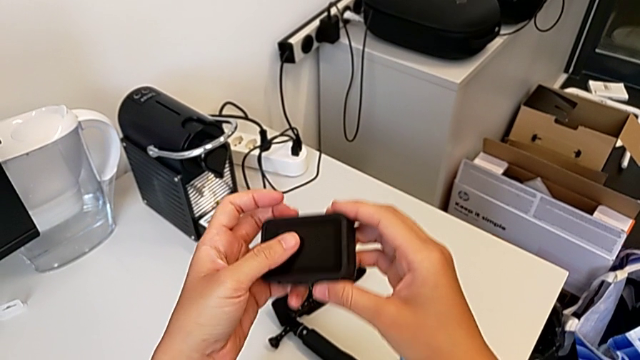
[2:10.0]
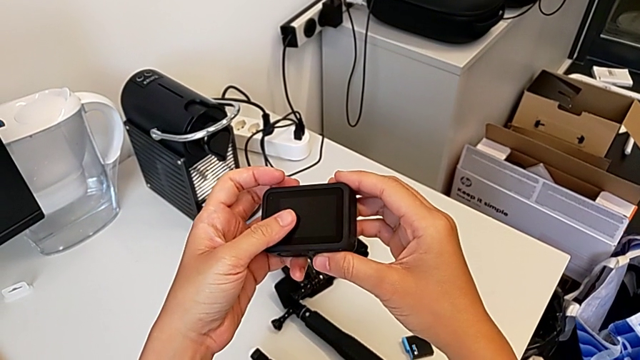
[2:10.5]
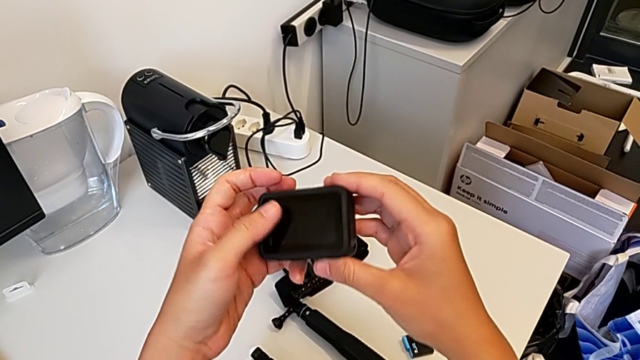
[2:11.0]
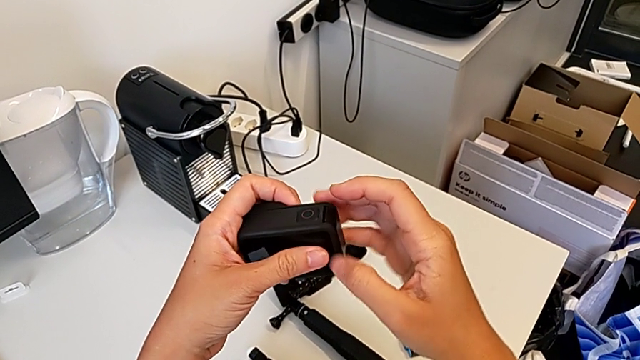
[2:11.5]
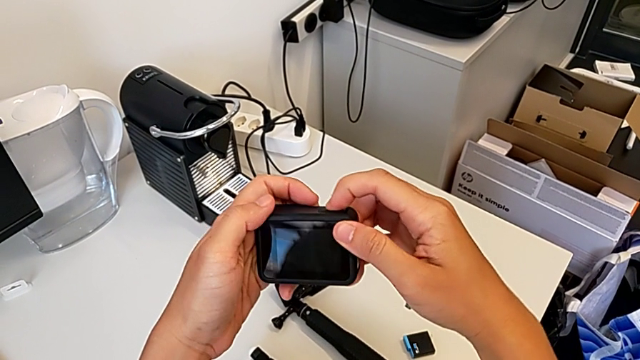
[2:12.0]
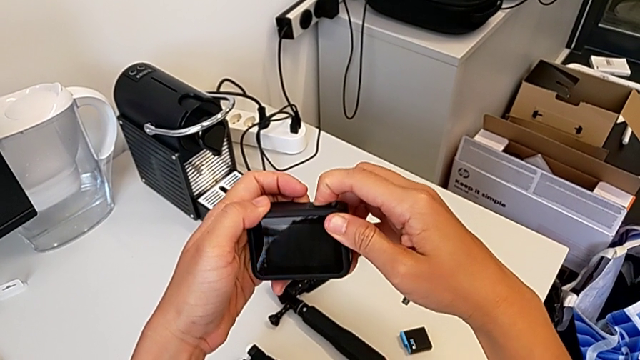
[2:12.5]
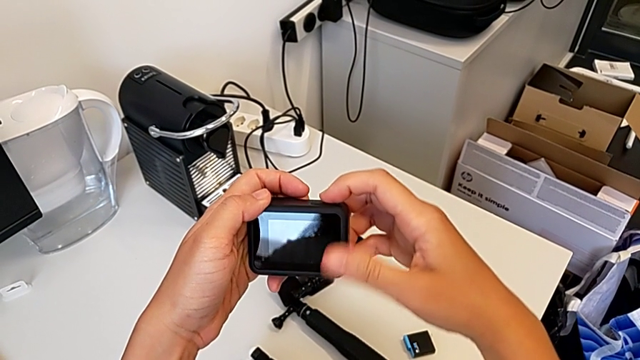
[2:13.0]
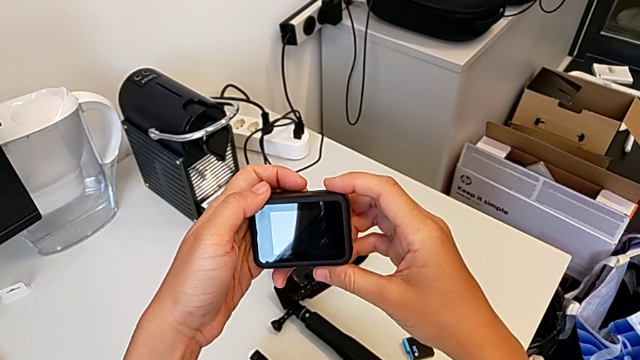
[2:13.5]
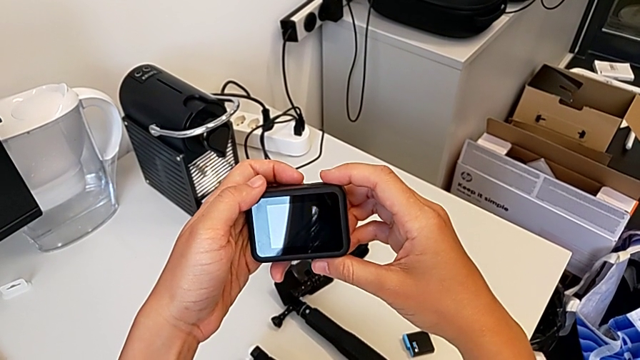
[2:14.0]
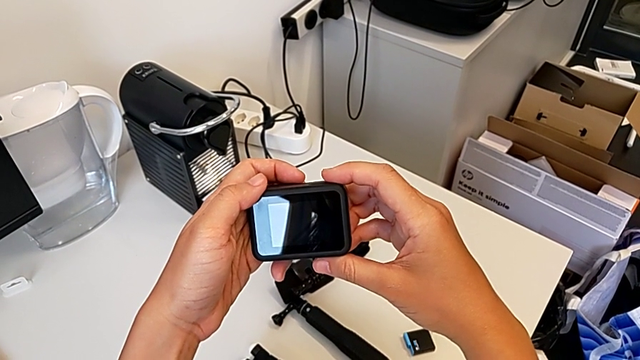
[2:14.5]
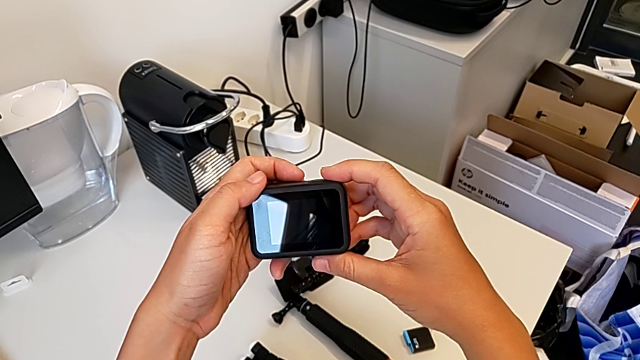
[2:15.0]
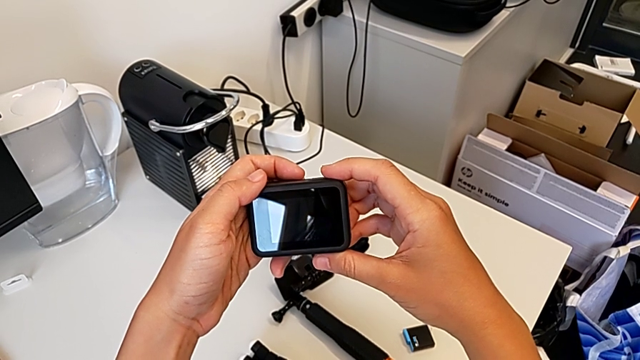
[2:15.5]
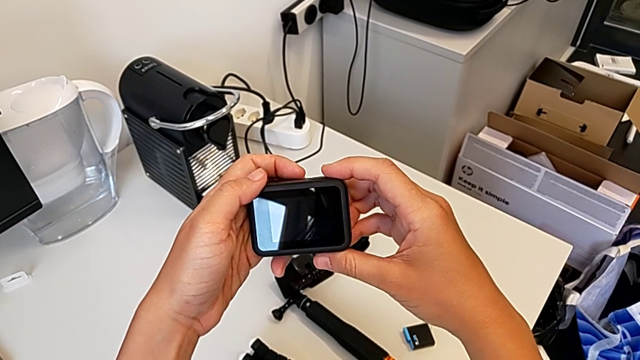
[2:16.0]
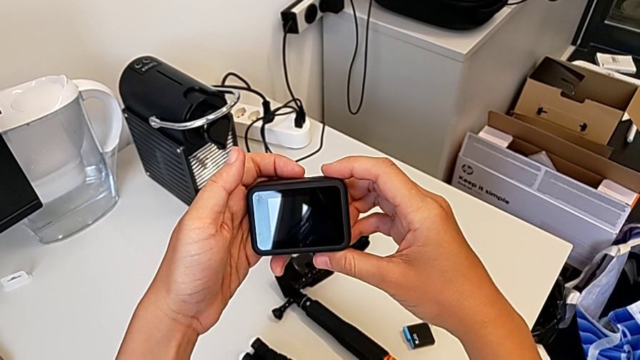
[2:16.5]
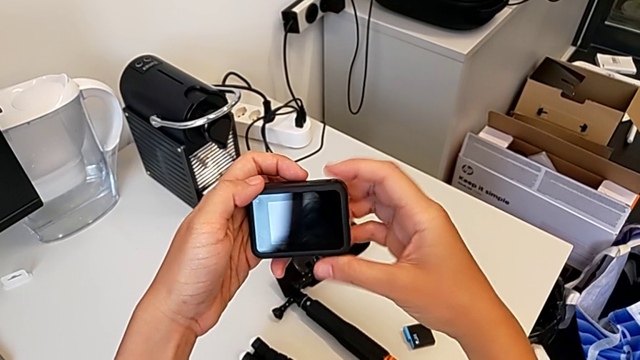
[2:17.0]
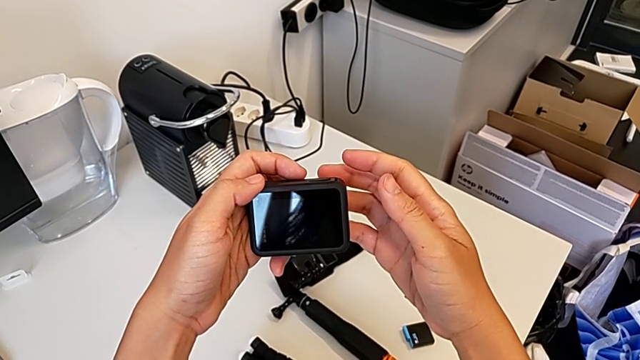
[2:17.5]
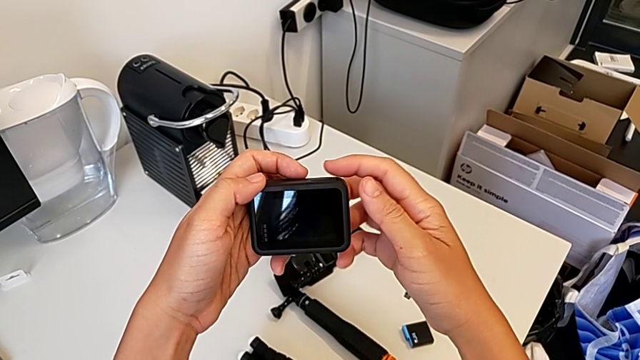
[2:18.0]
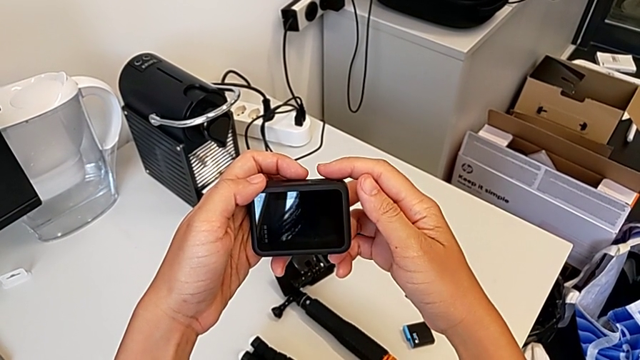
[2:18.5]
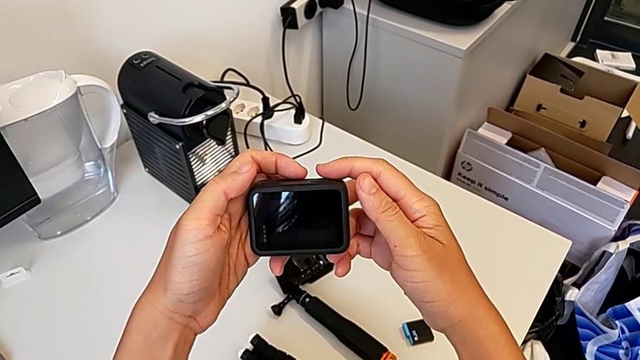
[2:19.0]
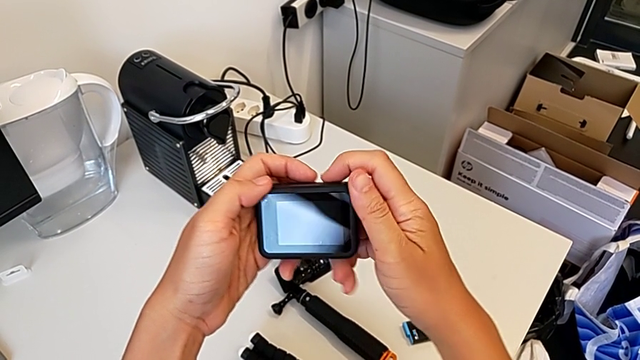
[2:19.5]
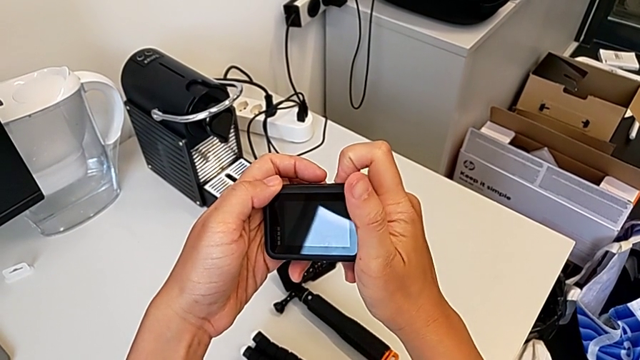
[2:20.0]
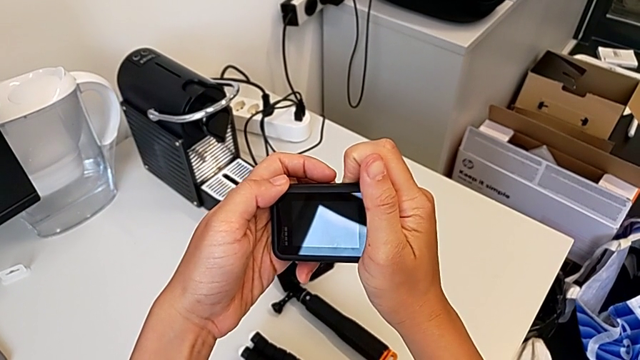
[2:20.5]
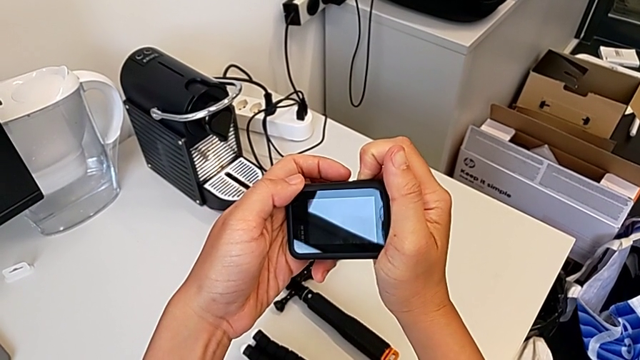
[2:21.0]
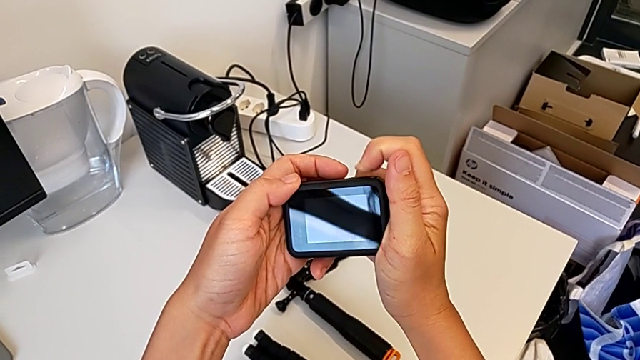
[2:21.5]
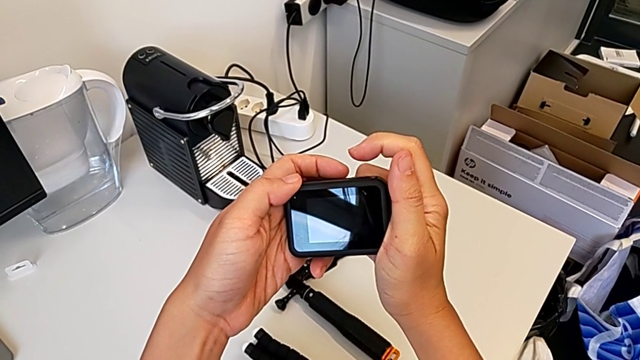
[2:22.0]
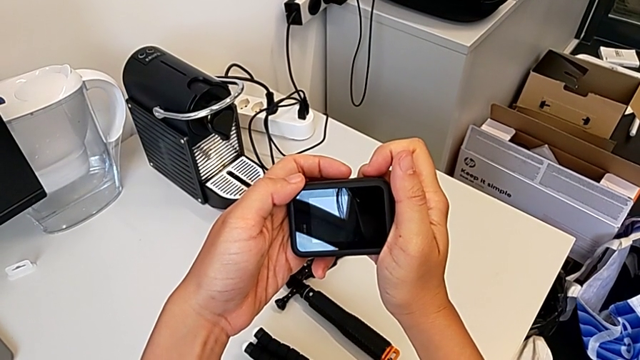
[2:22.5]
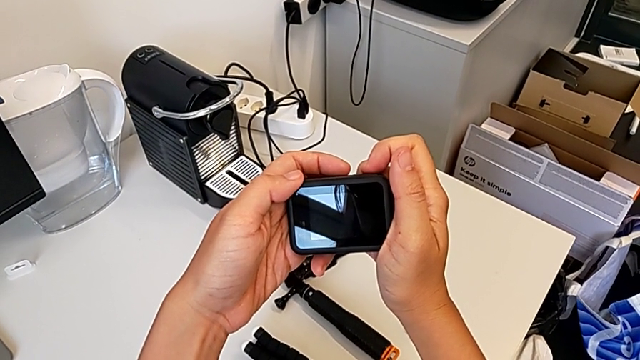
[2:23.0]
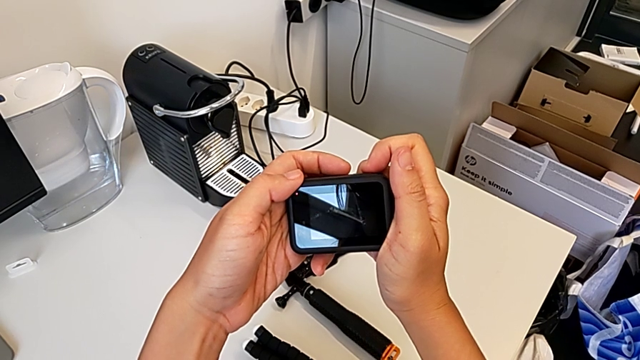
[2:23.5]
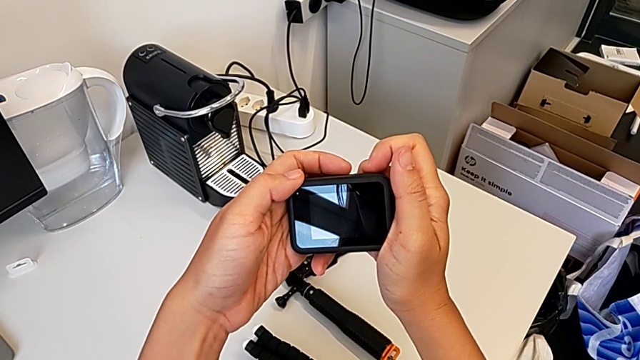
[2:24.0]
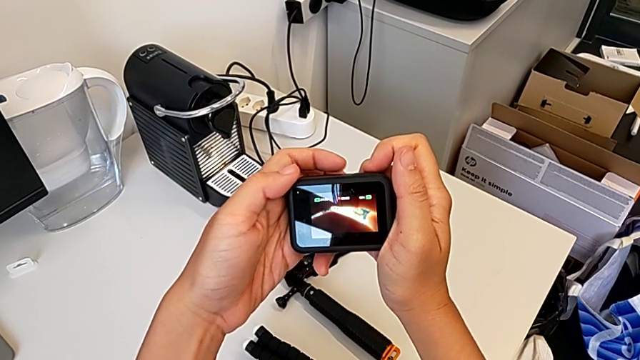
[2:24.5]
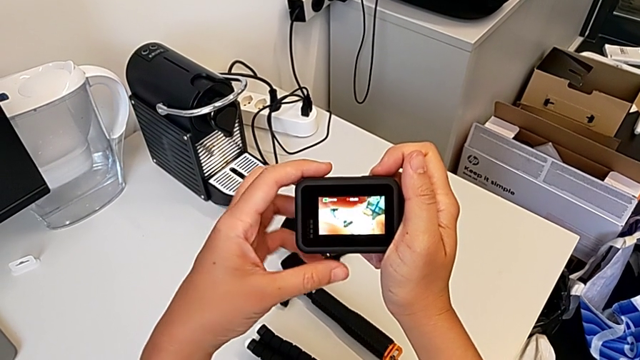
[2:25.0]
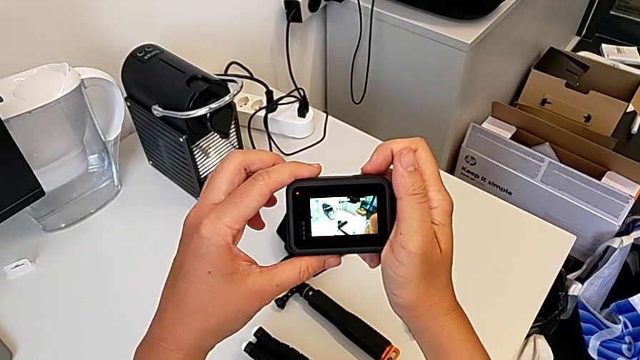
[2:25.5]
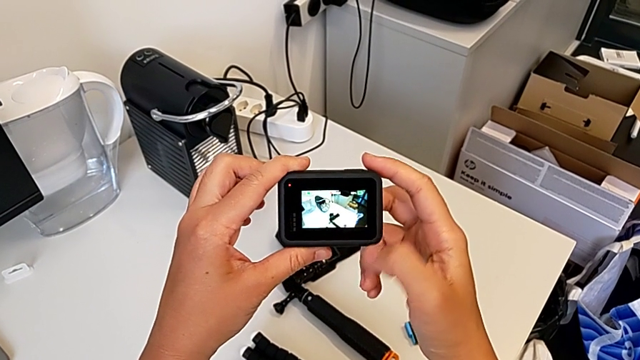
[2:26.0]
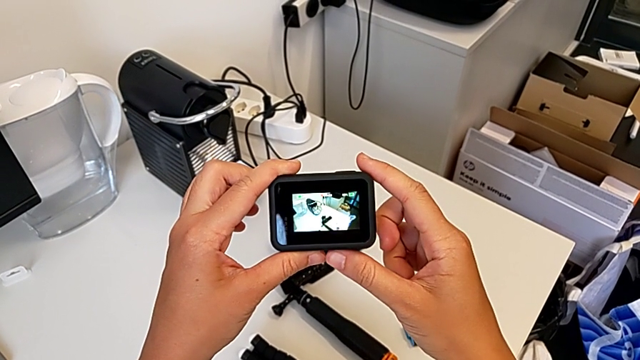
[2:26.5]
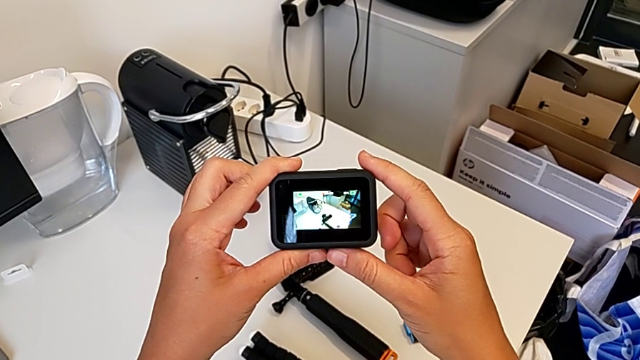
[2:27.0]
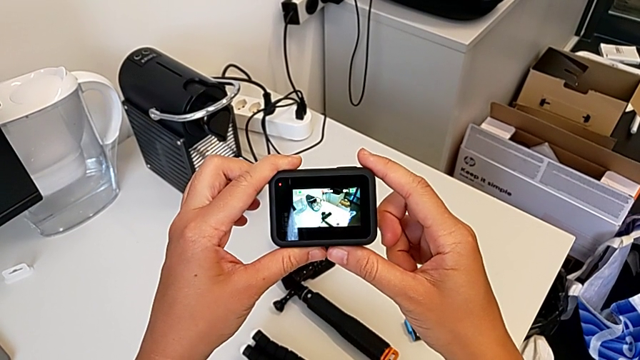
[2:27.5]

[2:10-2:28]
The camera wearer turns on their GoPro. They press the button twice.

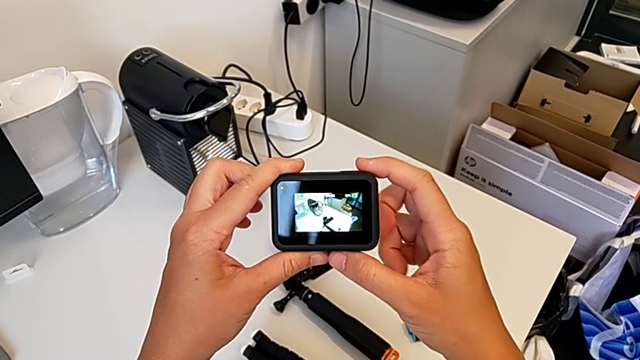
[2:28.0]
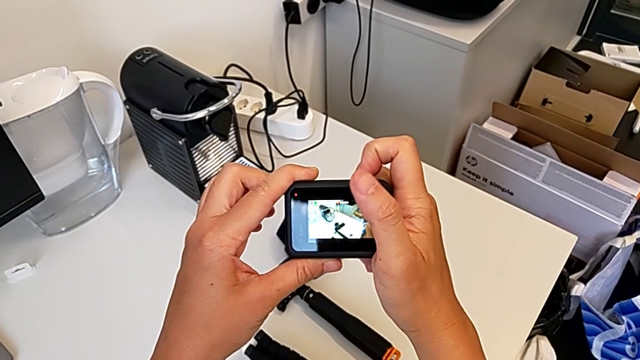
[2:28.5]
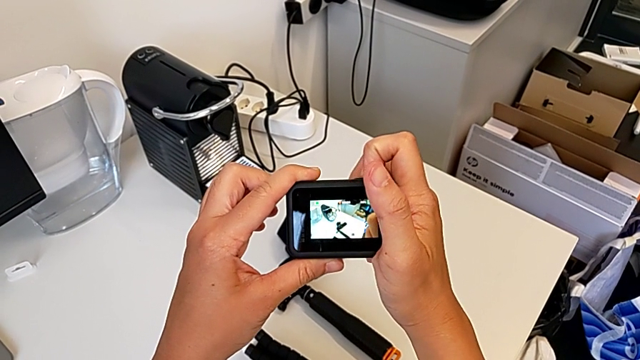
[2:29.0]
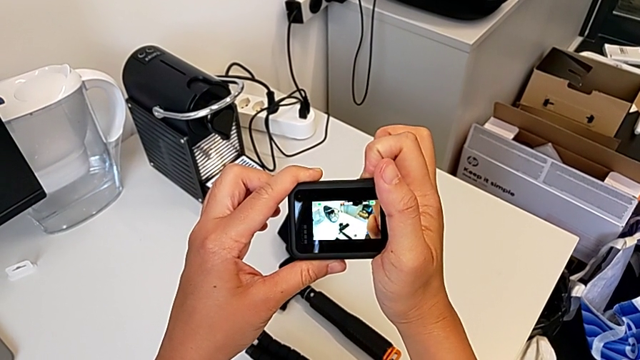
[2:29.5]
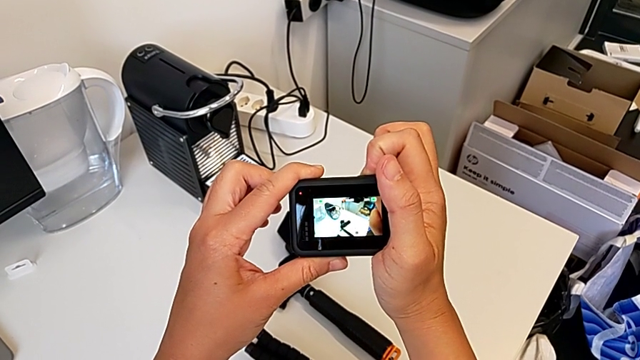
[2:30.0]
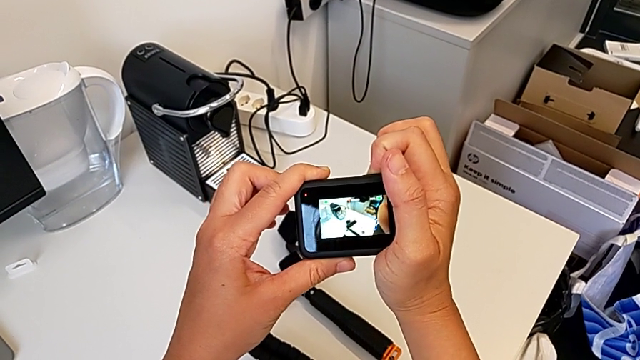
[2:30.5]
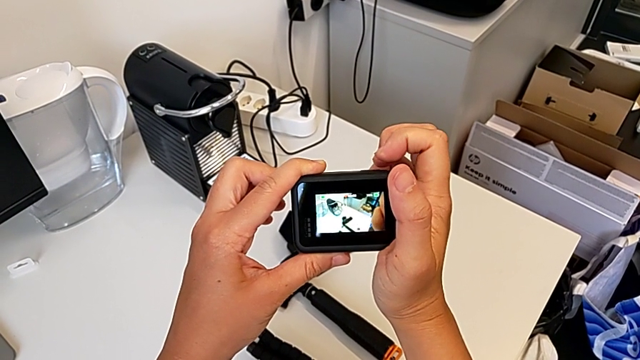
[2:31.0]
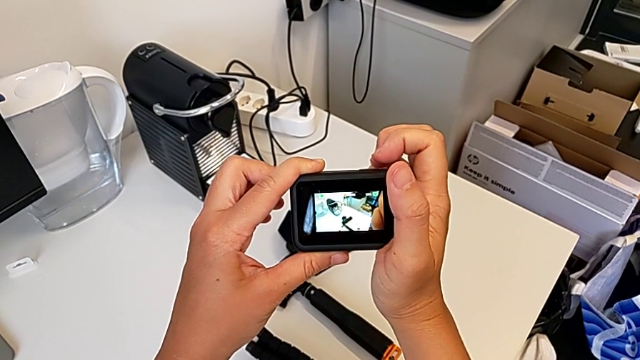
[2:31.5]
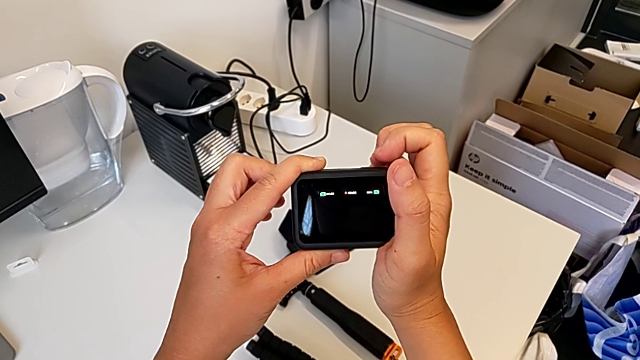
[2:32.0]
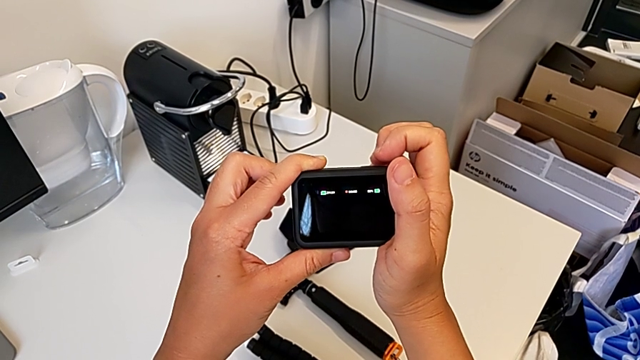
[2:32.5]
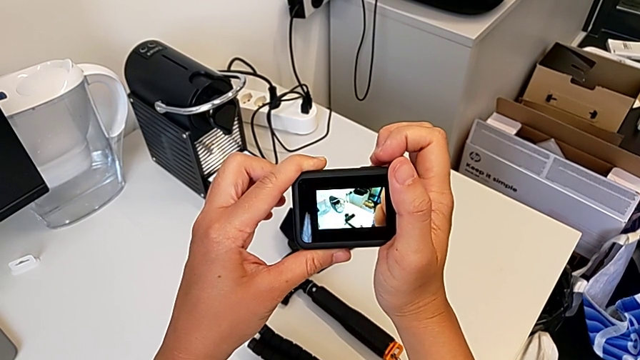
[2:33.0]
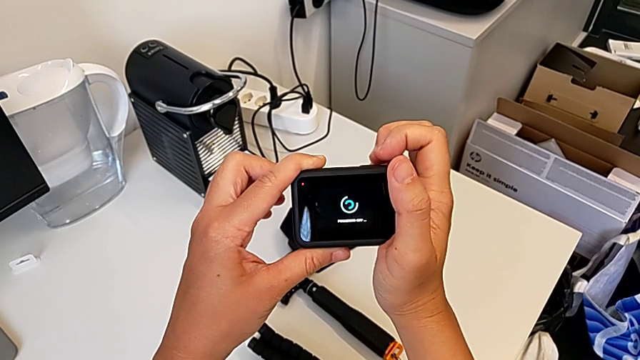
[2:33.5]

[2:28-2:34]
The camera wearer is turning off their GoPro. They press the button.
